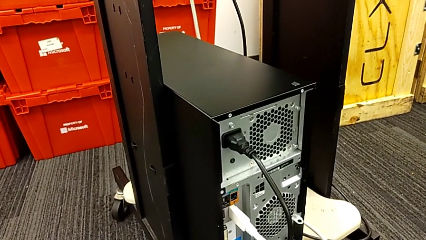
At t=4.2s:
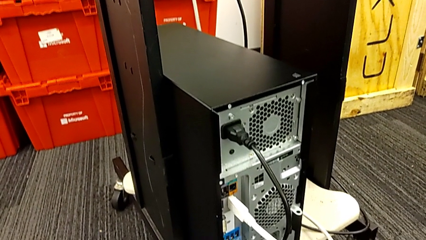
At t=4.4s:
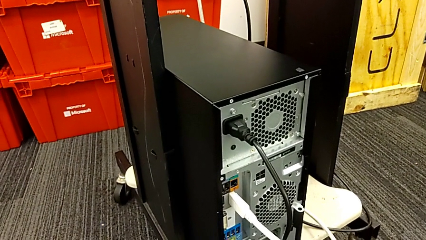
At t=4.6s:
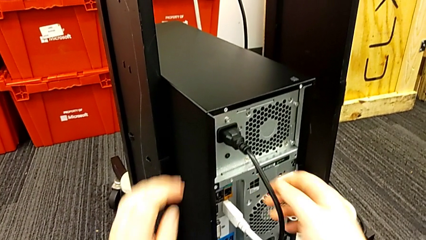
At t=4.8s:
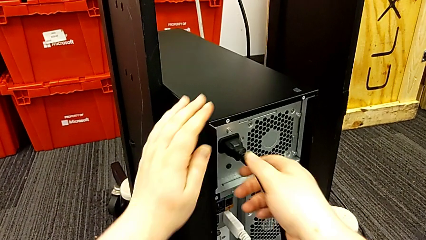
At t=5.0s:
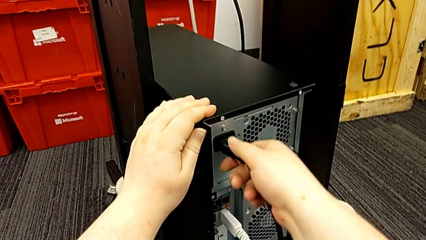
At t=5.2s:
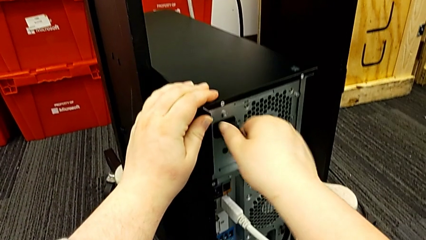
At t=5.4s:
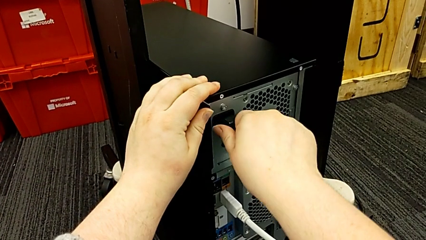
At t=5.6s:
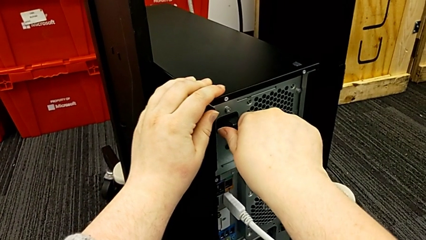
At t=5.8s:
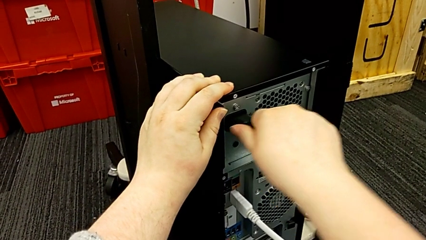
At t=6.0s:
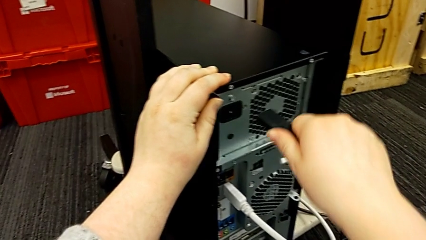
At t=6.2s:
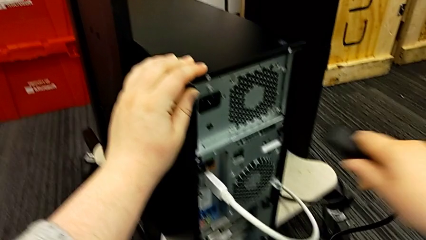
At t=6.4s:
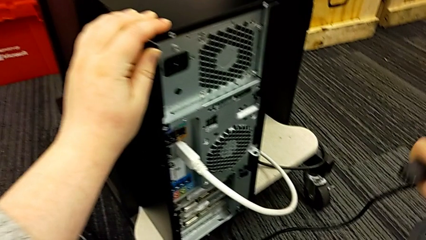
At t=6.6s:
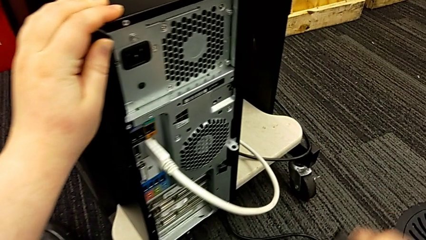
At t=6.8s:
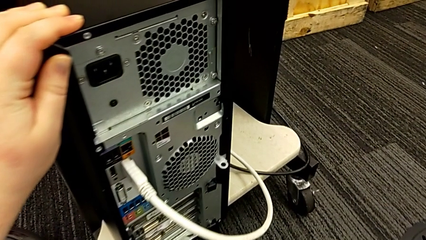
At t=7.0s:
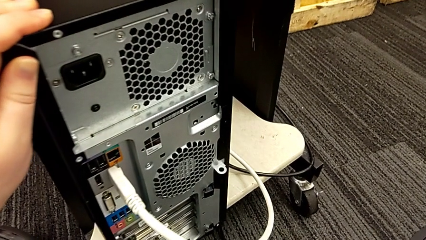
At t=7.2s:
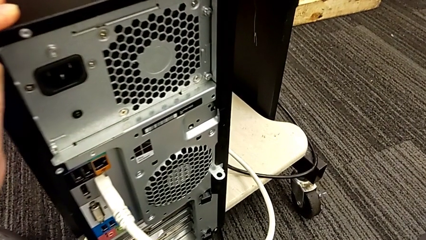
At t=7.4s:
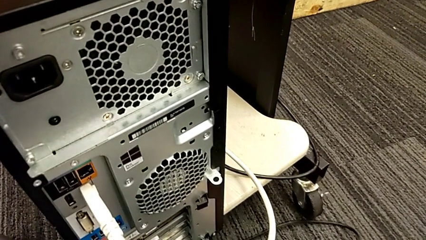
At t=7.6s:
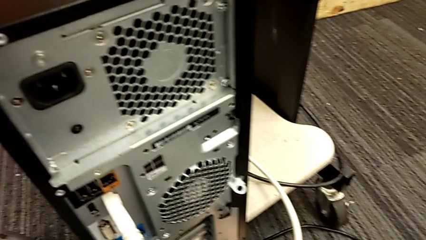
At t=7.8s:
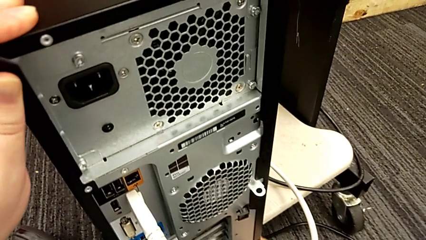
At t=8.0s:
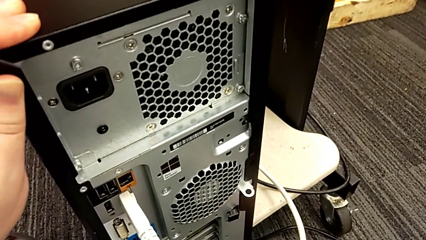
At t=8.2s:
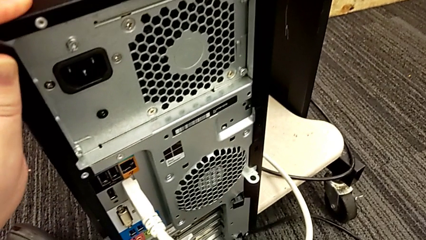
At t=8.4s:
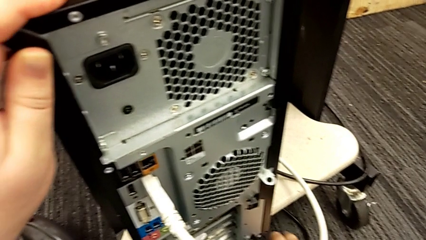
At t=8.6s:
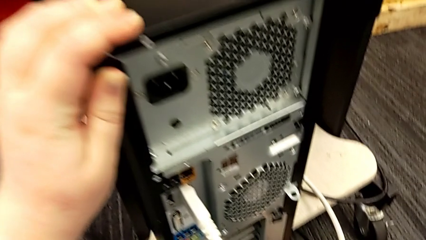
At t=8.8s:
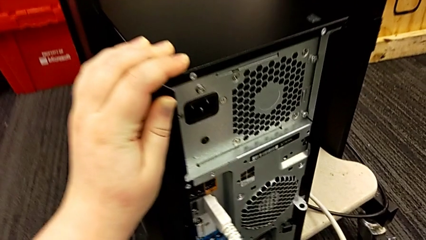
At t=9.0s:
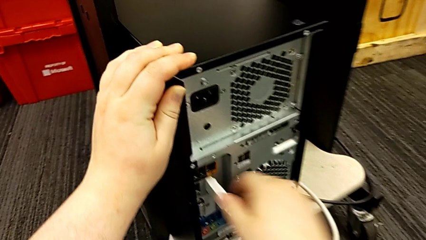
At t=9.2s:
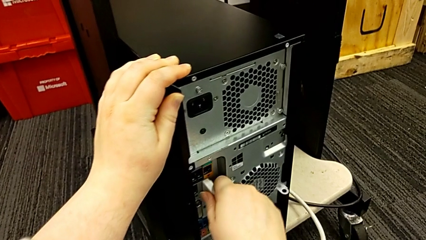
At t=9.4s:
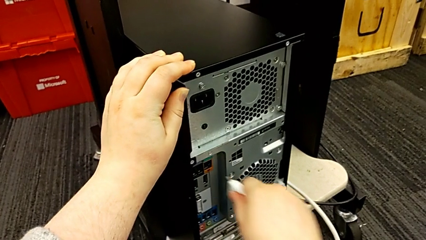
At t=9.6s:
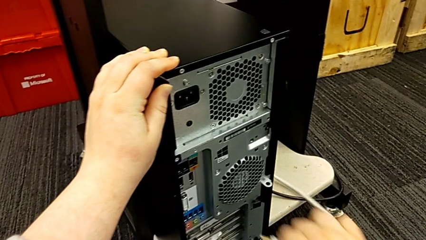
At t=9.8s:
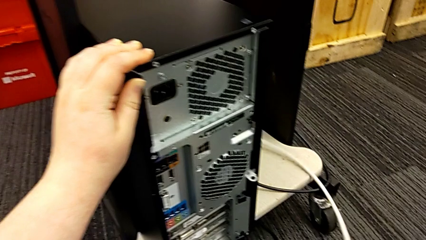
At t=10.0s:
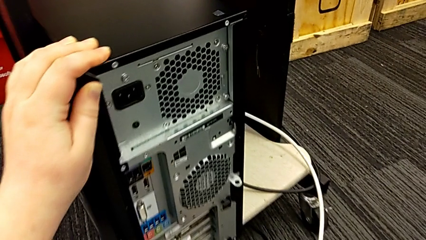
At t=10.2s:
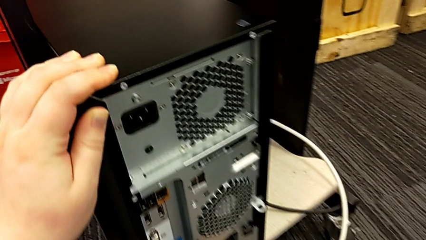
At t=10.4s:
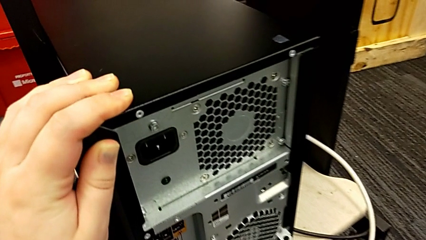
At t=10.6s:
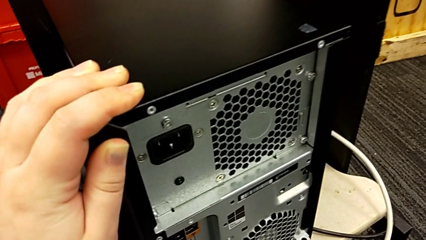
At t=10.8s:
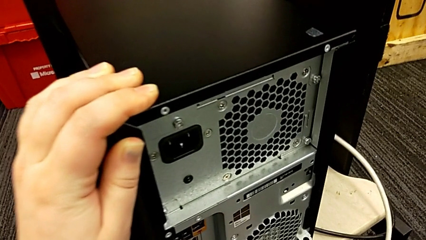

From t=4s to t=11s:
The camera wearer unplugs the power and HDMI cables. They grab the black cable power supply, withdraw it, place it and withdraw the white HDMI cable.

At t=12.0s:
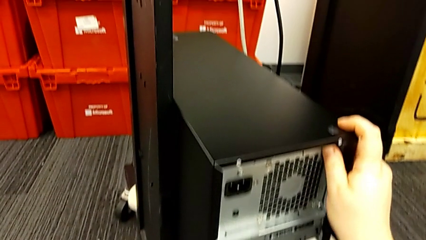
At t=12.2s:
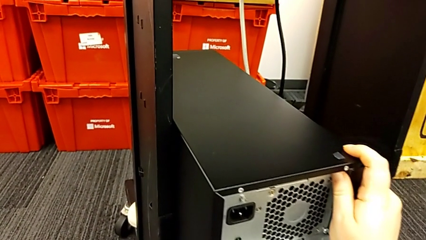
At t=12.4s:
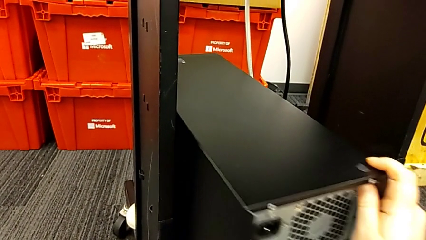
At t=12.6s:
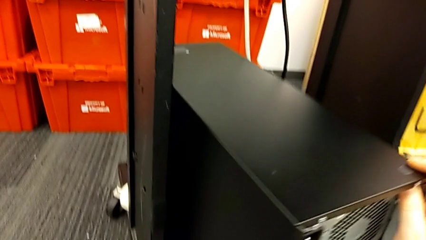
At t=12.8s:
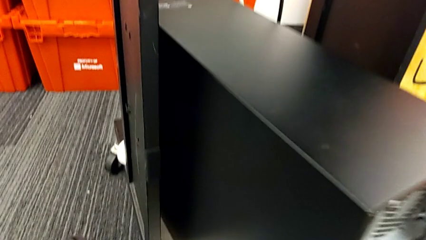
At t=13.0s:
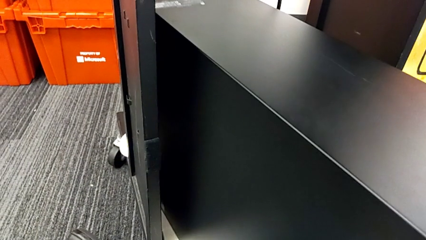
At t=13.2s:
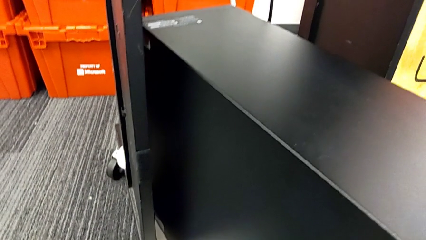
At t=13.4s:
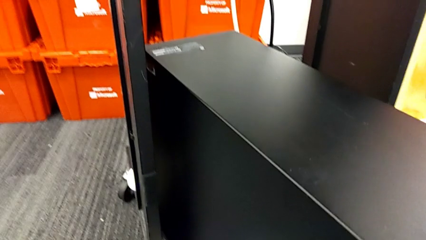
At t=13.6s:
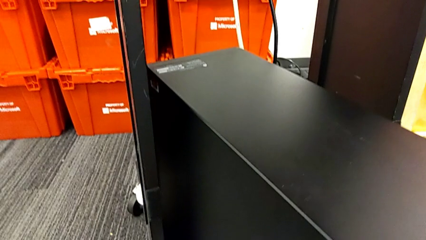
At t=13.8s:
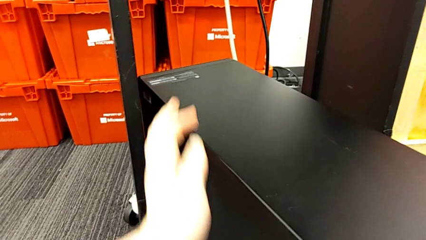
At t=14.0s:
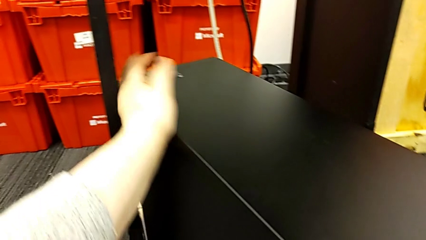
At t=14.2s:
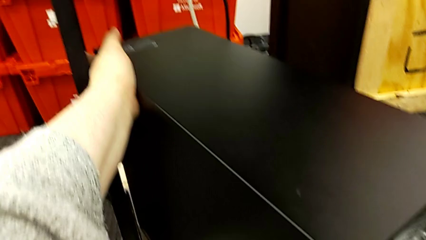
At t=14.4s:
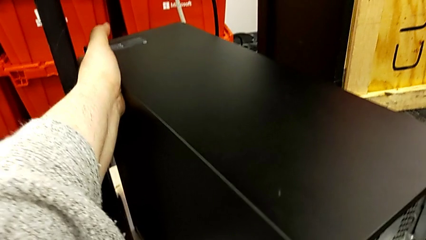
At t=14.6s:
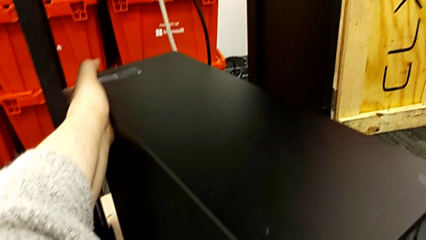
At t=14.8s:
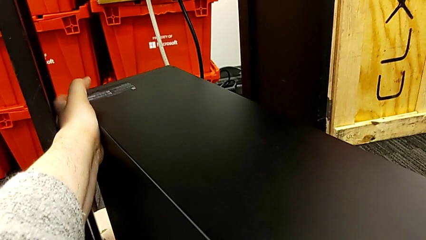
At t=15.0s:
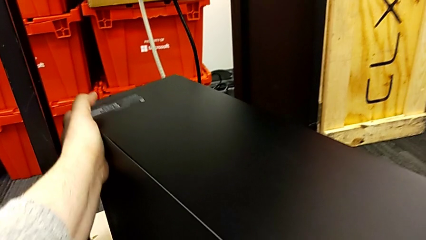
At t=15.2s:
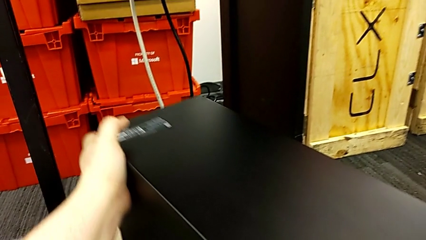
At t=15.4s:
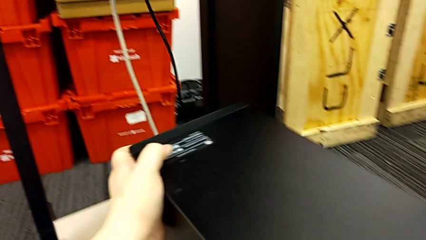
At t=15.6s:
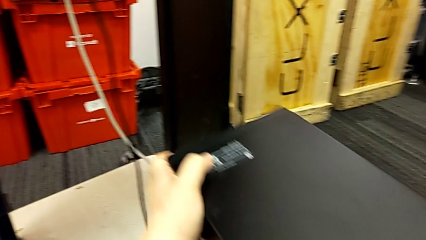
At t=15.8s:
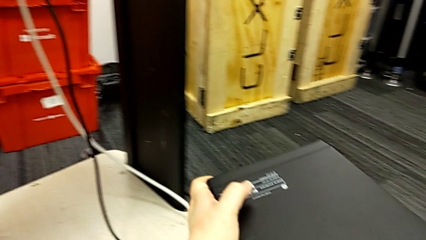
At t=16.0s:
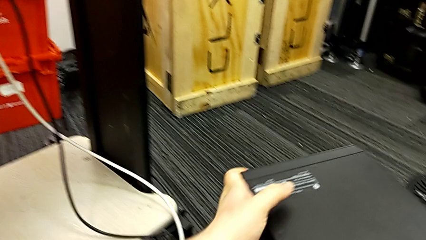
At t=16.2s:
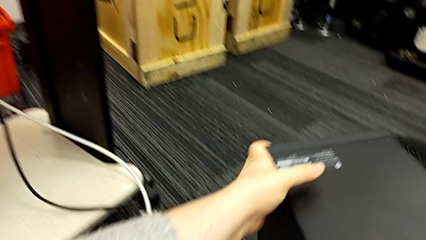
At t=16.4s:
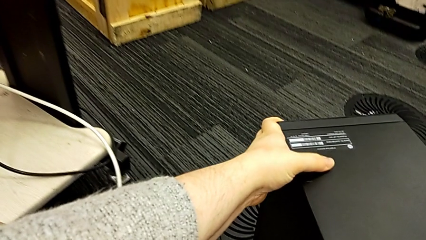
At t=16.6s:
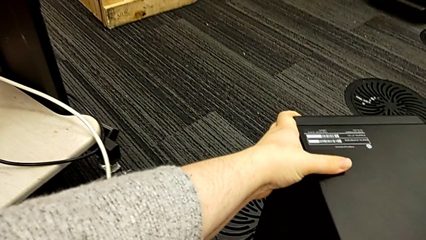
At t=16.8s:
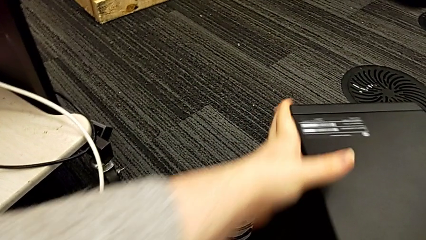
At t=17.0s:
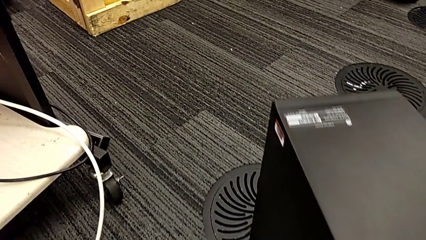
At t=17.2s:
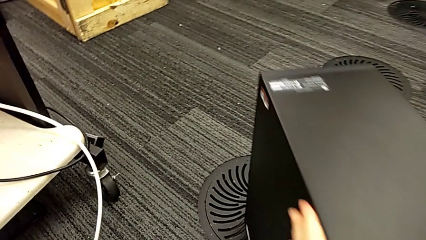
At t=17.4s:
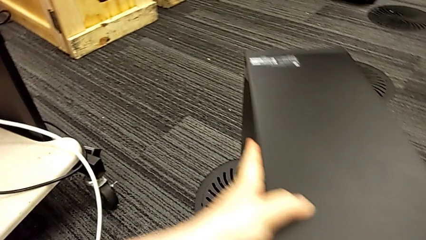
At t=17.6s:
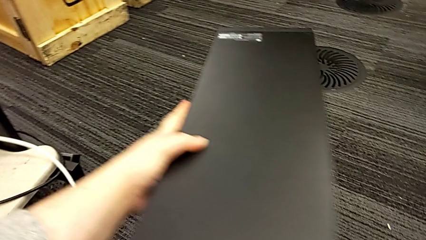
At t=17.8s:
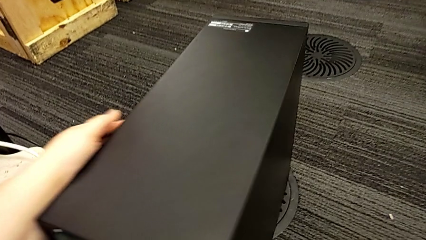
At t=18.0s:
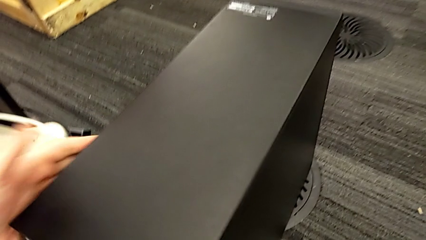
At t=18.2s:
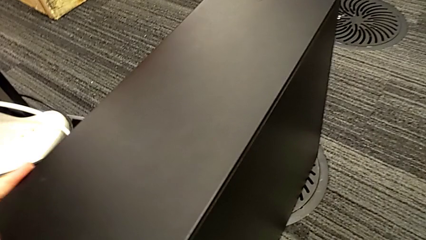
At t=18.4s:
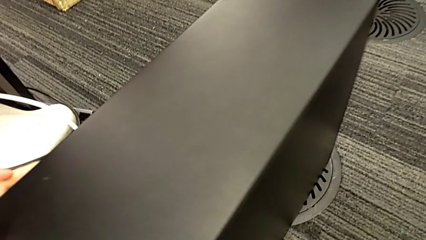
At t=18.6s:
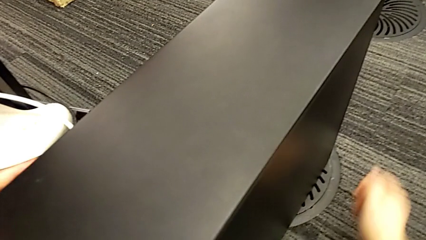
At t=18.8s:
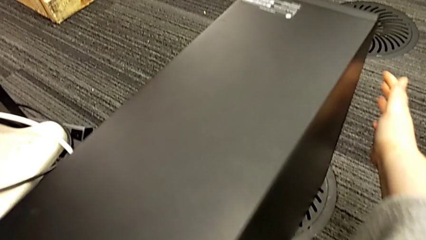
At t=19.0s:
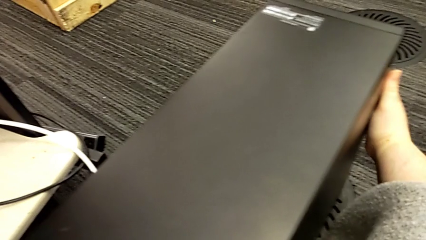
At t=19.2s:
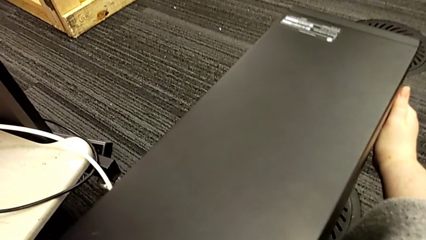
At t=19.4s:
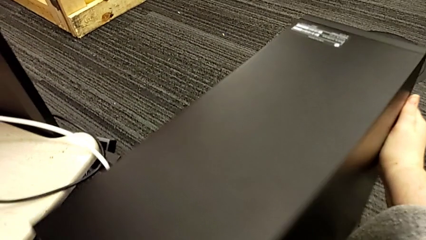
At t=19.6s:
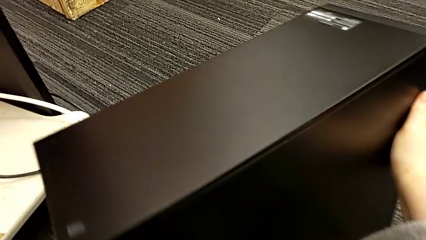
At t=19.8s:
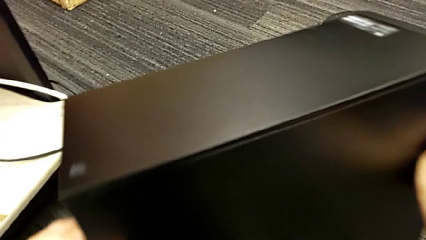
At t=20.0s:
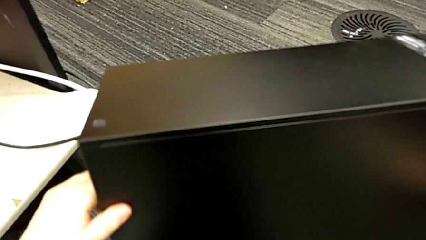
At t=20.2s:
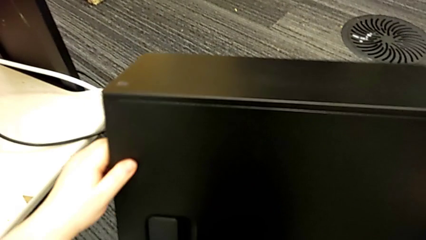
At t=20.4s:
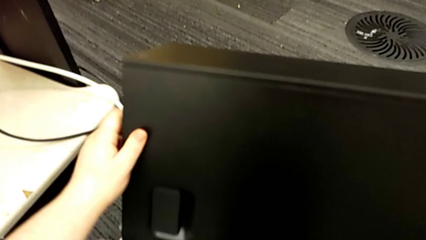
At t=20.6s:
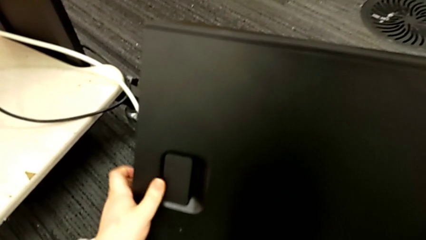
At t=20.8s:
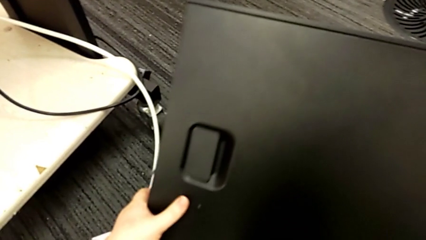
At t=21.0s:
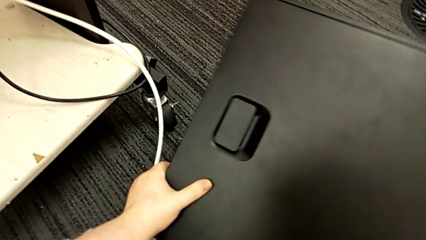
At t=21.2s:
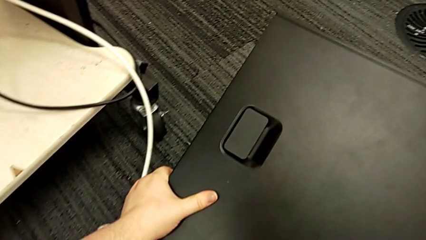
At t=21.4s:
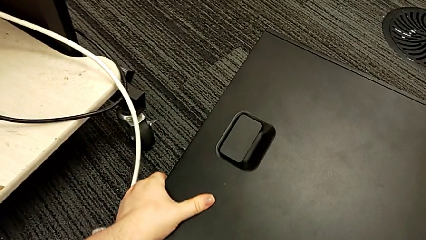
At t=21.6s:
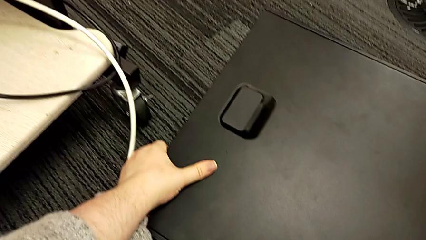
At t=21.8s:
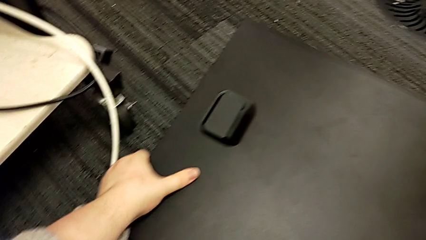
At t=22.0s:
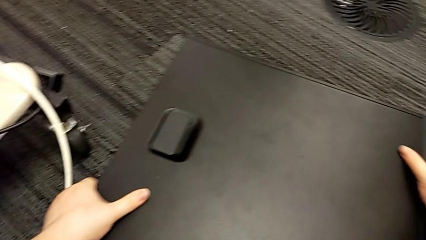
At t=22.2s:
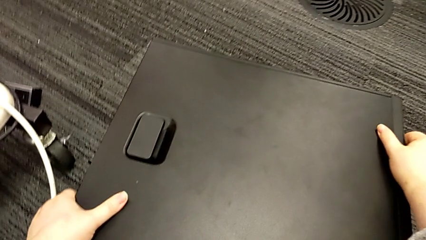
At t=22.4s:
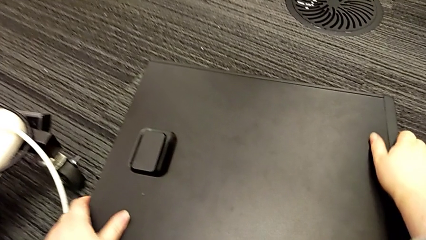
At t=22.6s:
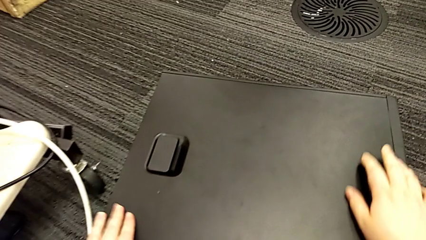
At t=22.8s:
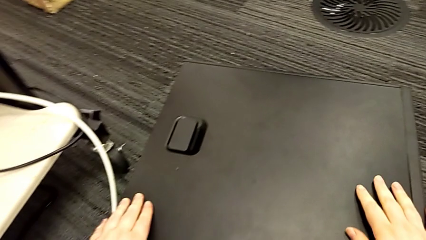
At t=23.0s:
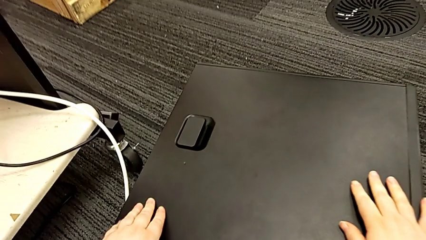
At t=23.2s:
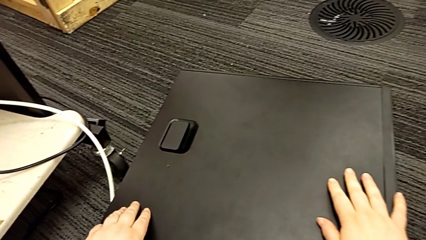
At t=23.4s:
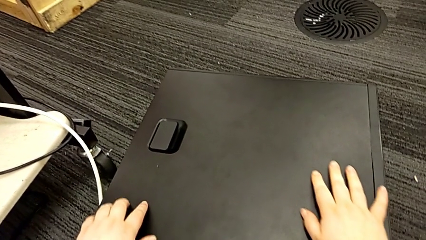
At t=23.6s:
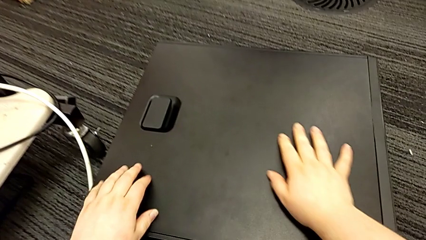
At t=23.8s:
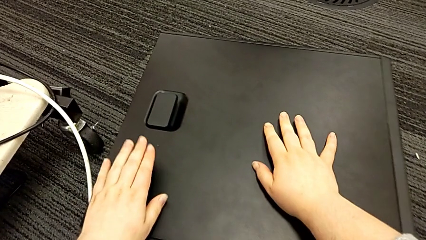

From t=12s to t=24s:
The camera wearer flips the computer tower over. They grab the computer tower, pull it, lift it, place it, rotate it, flip it and place it.
